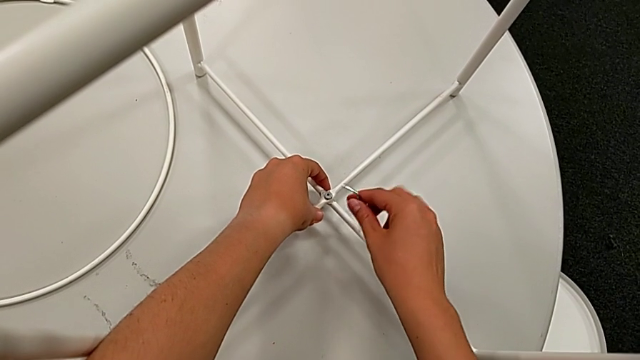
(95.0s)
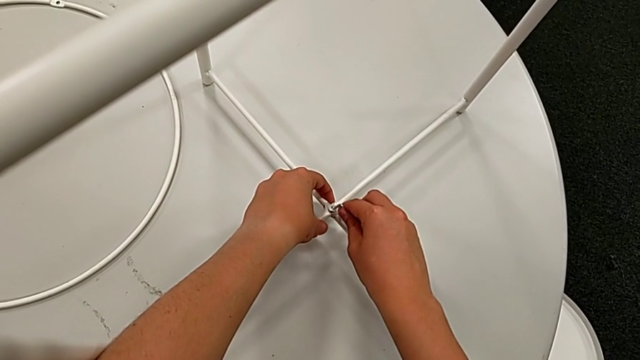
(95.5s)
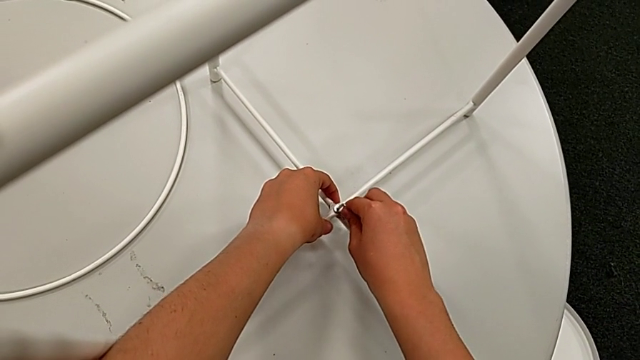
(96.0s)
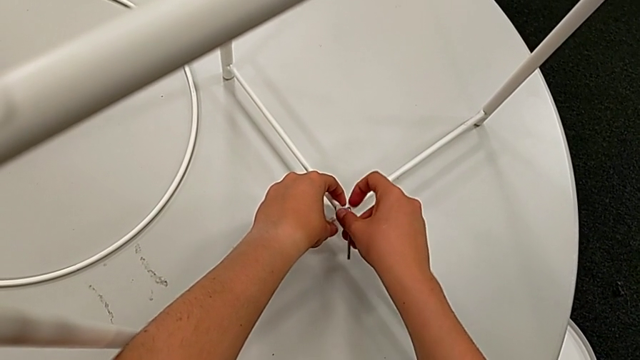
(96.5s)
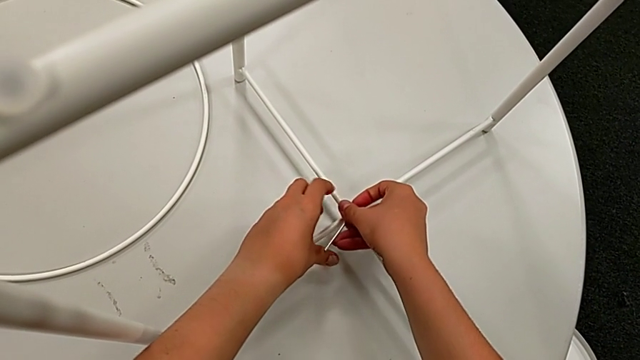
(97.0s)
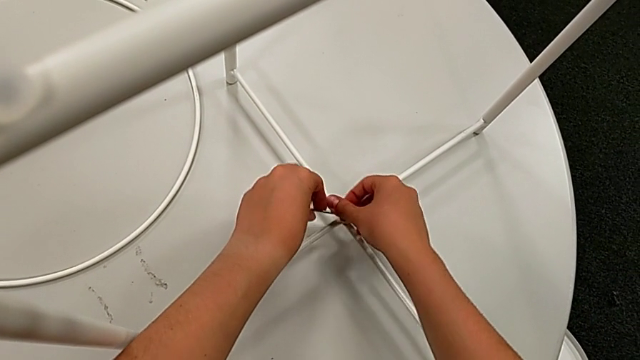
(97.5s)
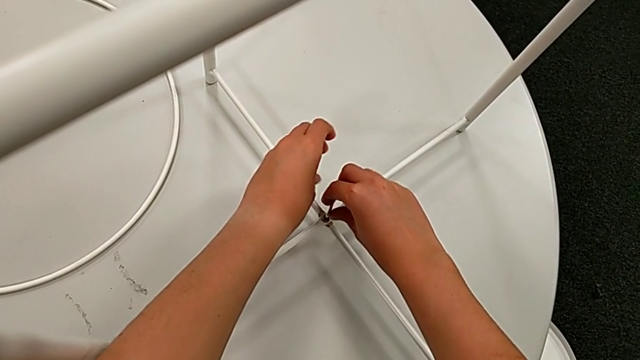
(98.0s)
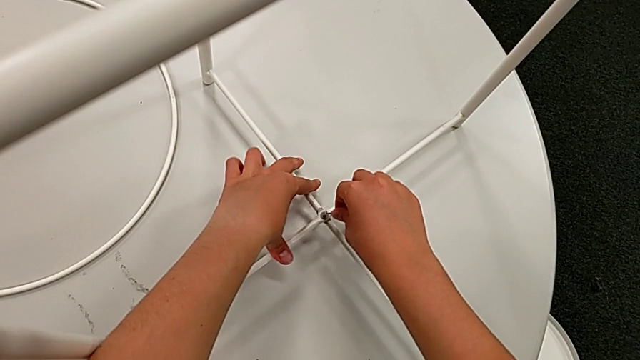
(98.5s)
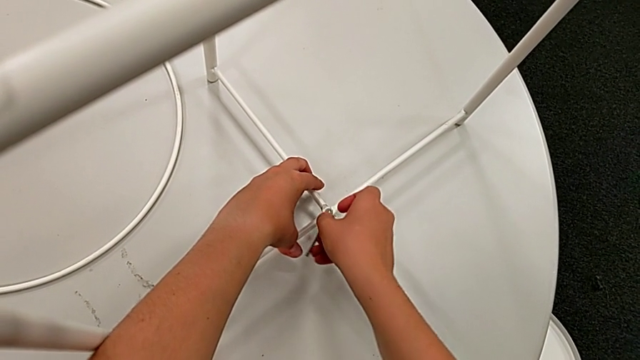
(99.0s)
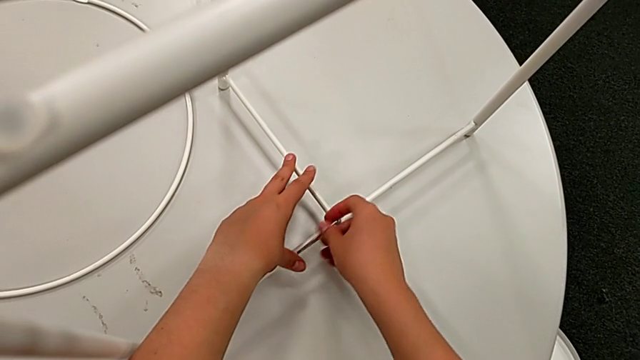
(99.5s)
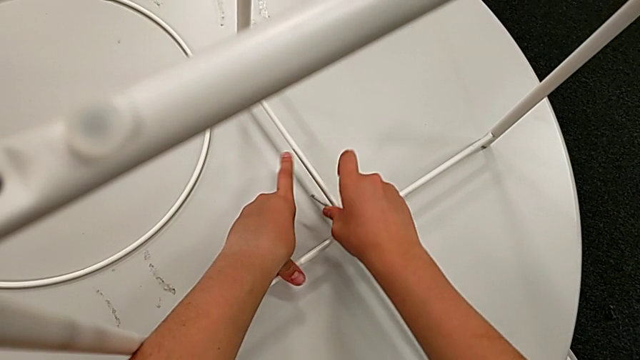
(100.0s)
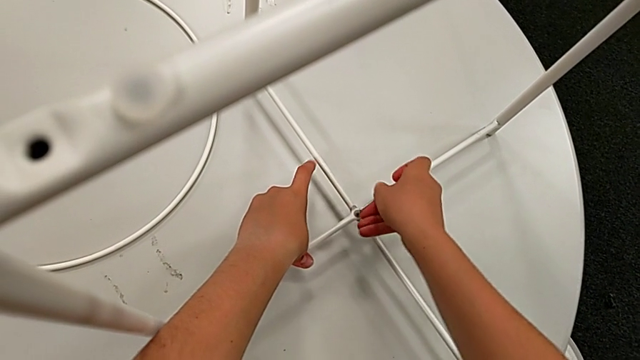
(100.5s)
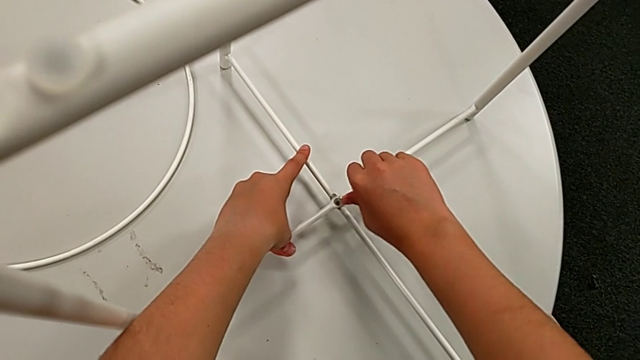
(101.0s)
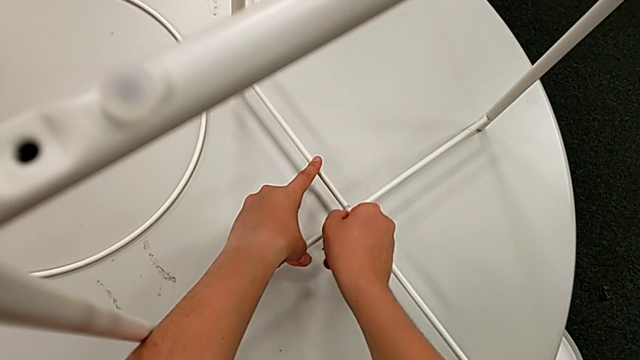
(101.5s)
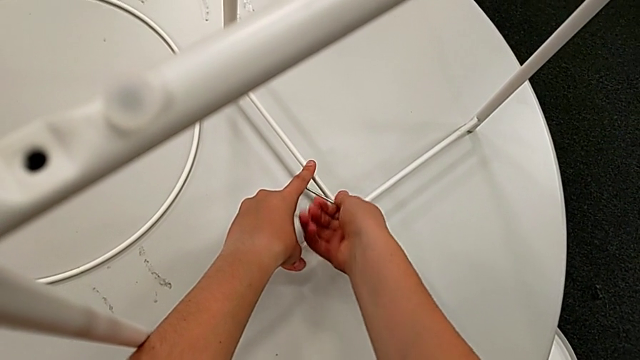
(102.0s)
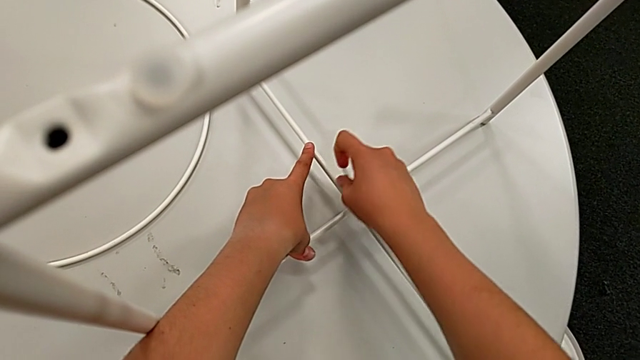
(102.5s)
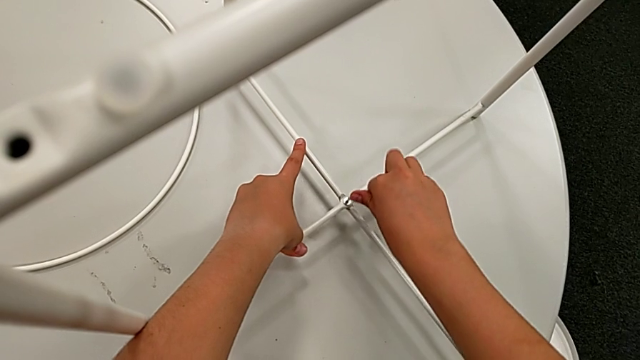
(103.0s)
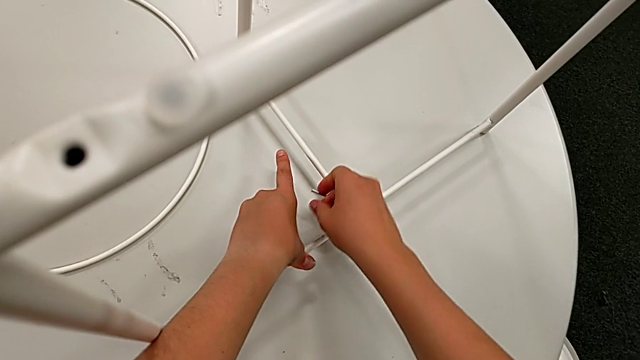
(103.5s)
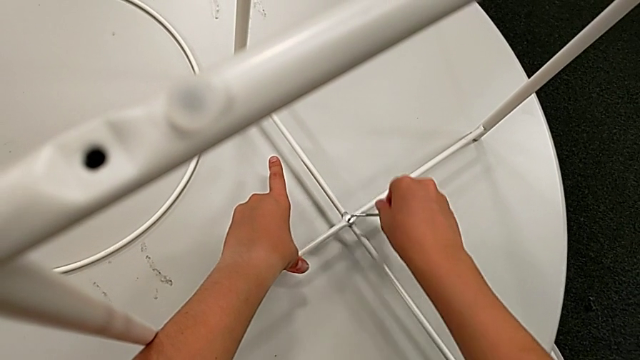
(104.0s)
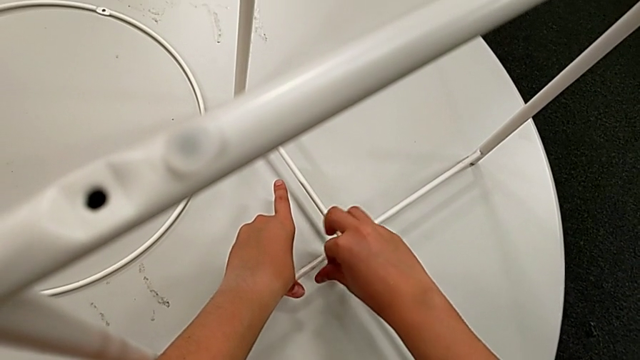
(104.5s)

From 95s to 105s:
The camera wearer is assembling the bottom screw. They insert the Allen wrench and screw the hex socket head three times.

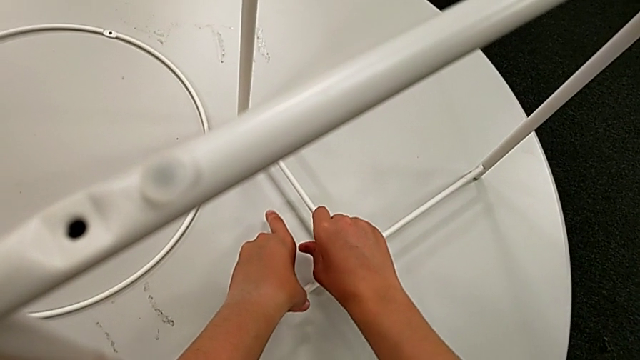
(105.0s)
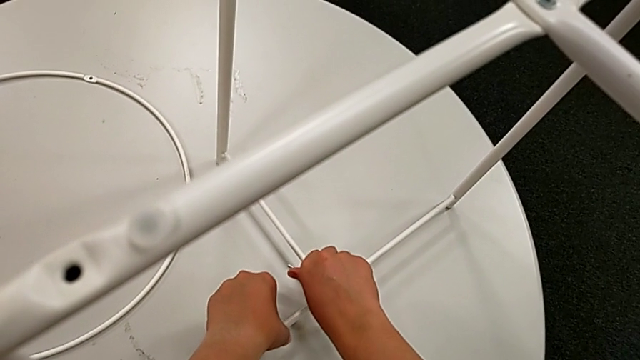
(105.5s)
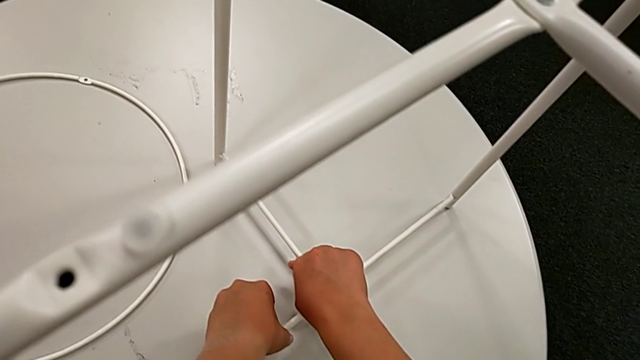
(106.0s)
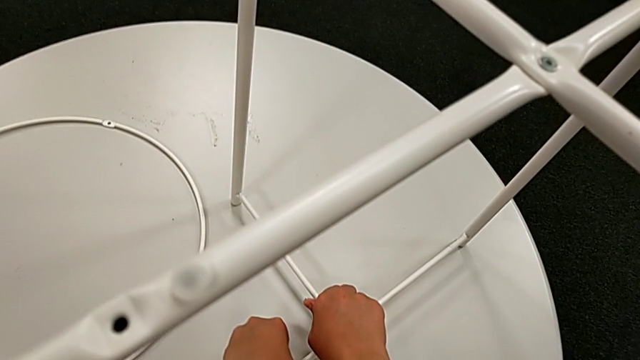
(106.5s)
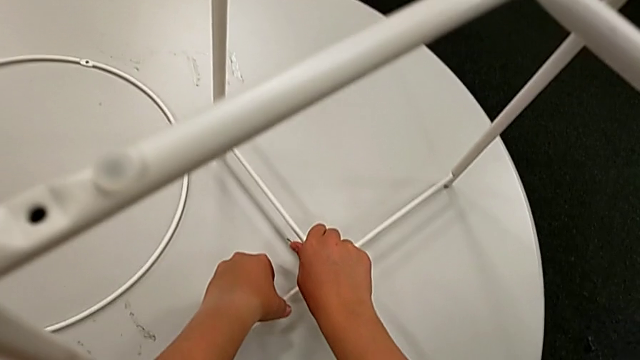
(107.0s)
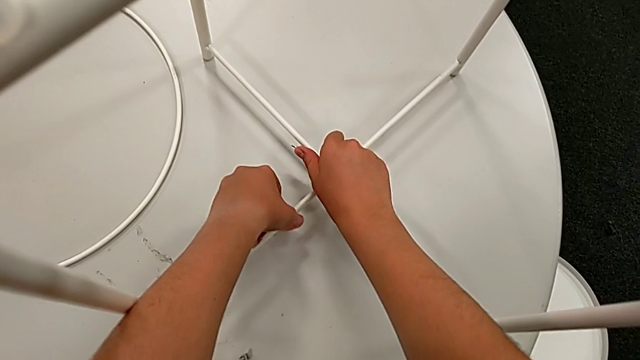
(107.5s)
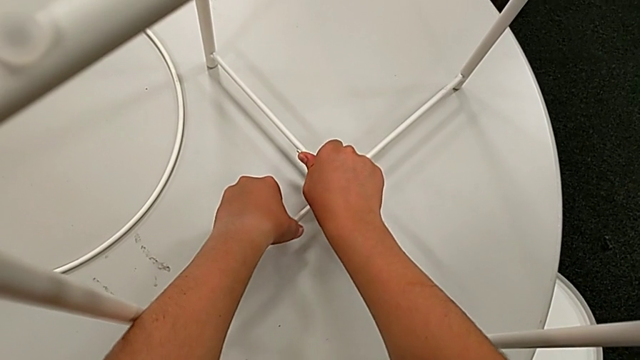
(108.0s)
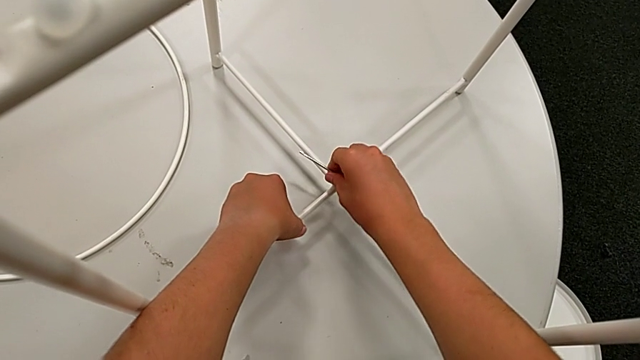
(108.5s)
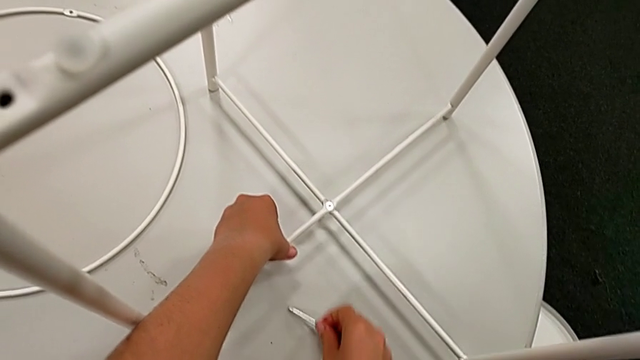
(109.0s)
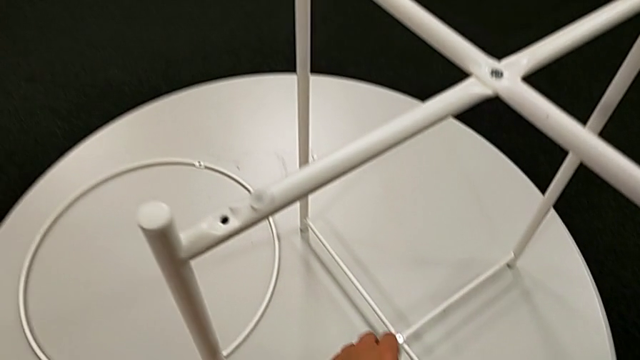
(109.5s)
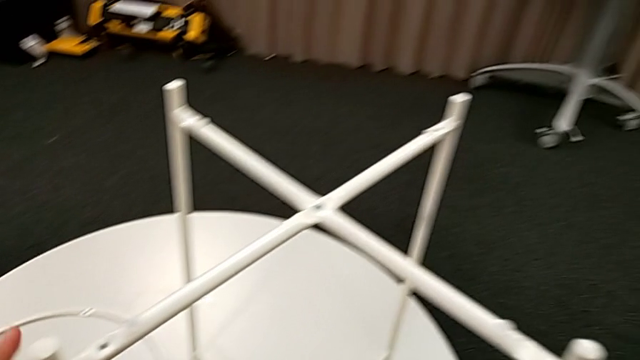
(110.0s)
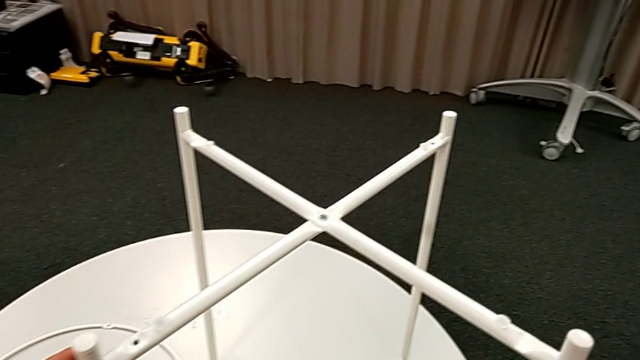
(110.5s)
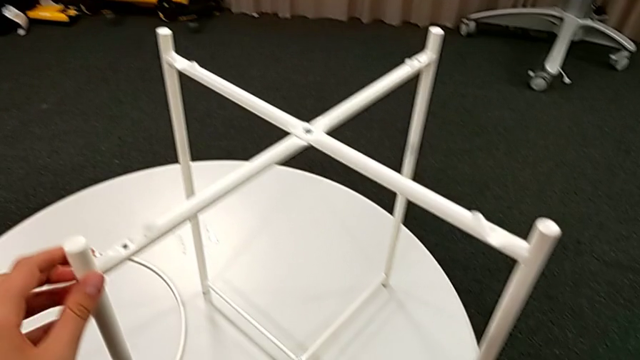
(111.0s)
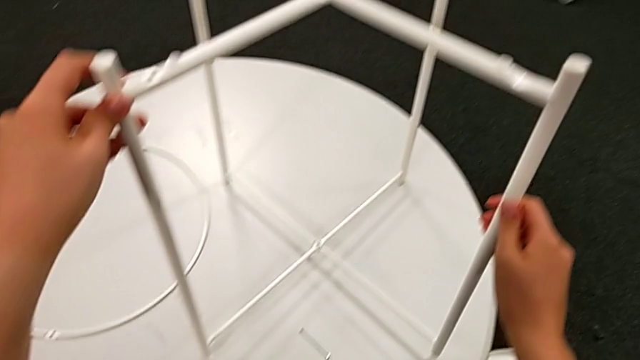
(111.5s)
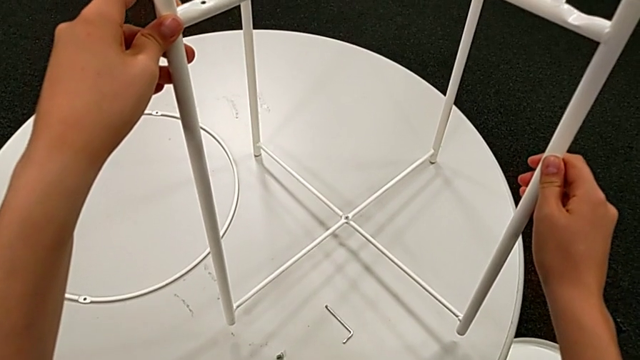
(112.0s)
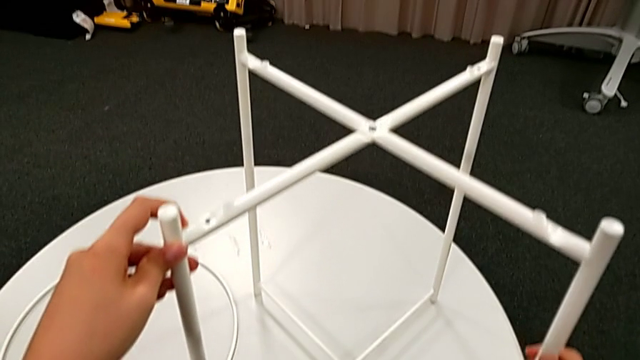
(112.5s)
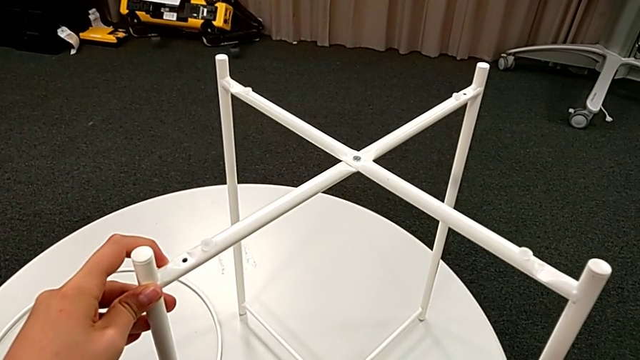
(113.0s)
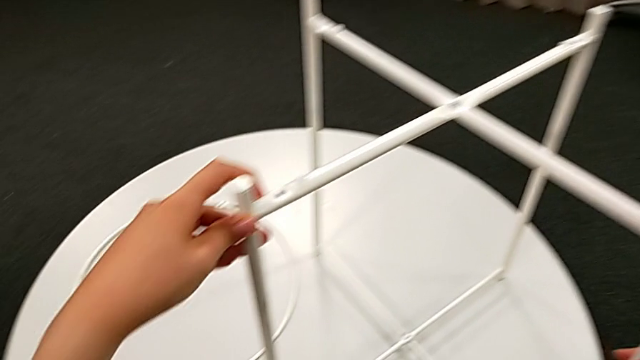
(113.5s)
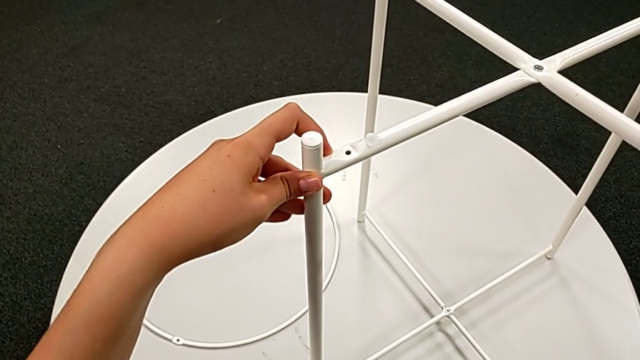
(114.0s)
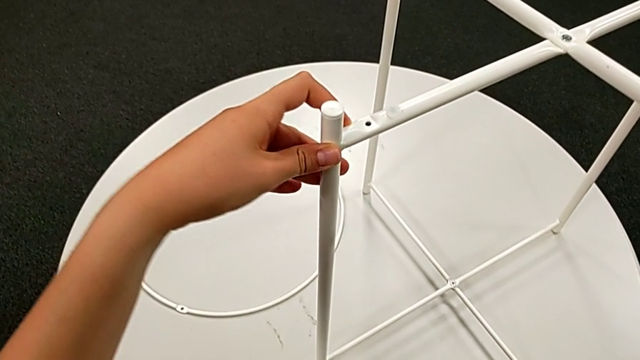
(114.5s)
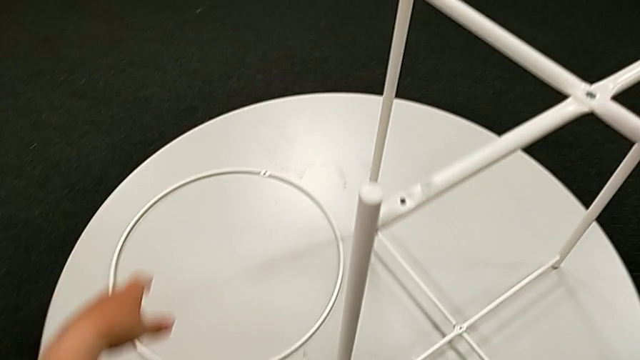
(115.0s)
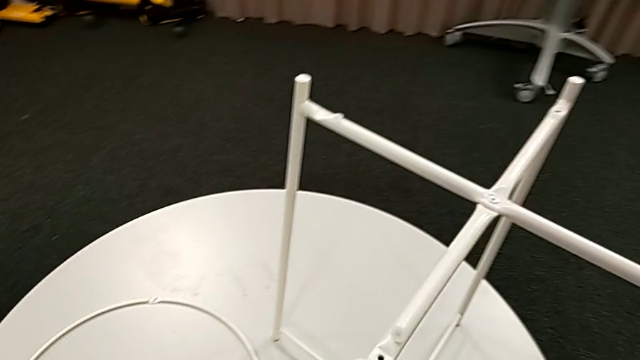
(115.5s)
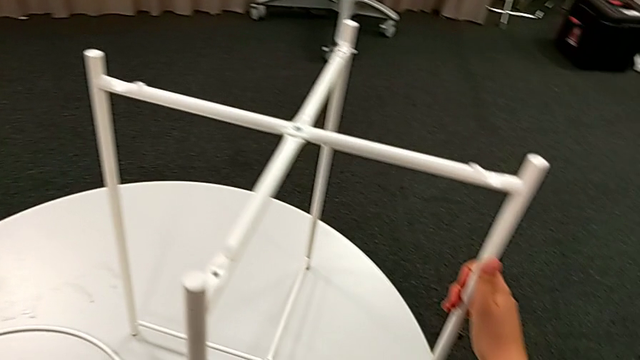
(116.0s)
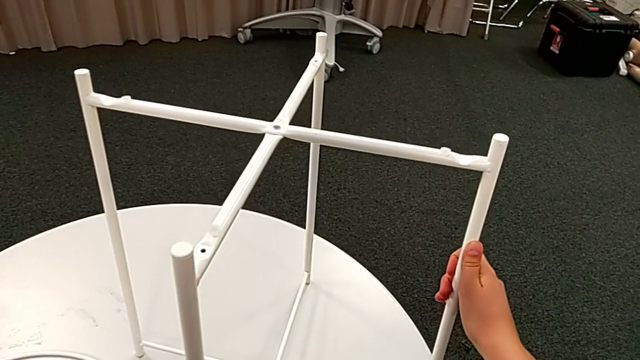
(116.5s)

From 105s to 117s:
The camera wearer is assembling the bottom screw. They screw the hex socket head, withdraw the Allen wrench, place it, inspect the leg twice and grab it.
